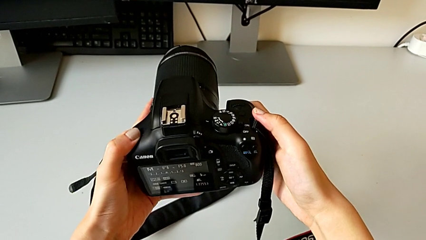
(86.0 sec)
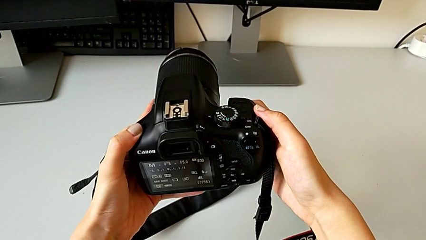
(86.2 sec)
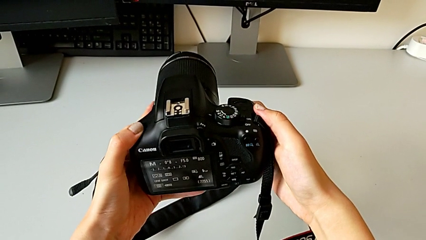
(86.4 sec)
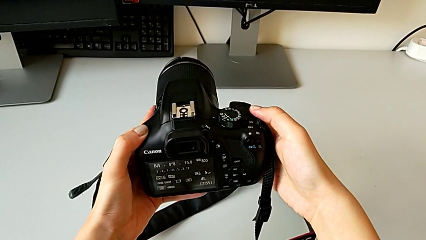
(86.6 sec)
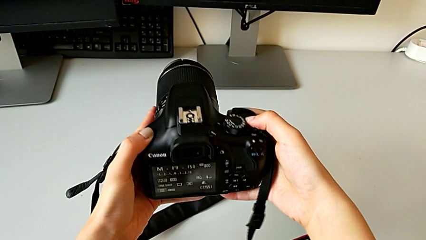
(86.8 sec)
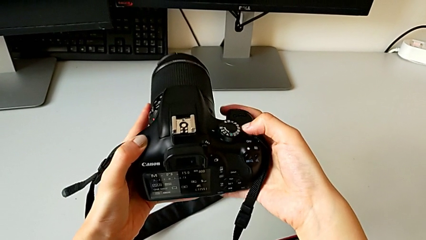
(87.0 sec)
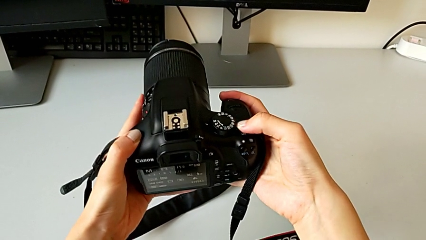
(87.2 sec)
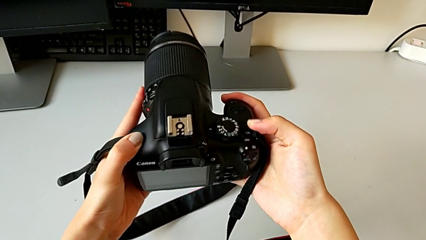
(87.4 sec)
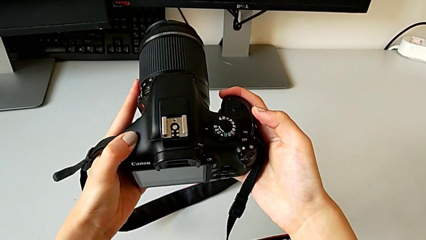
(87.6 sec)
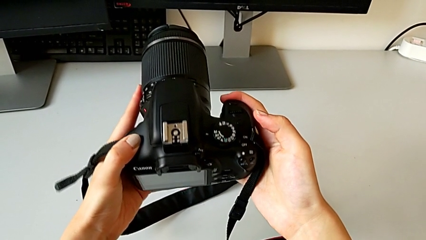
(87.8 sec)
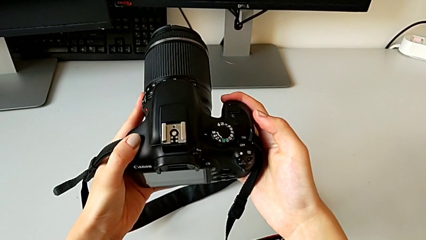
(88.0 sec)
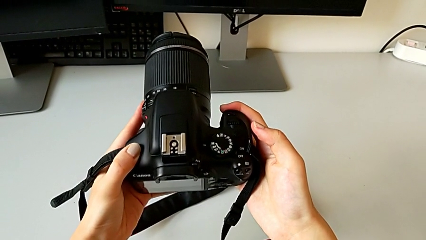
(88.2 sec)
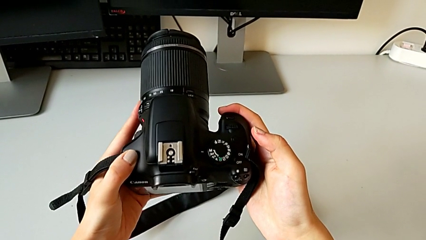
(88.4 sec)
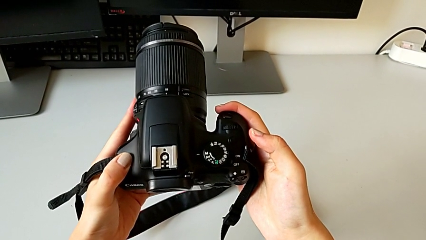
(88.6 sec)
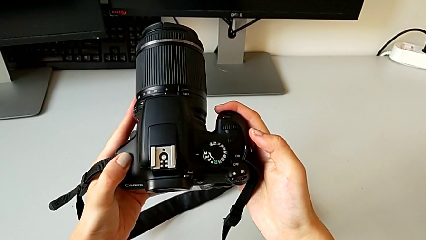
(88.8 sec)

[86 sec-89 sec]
The camera wearer turns off the DSLR. They press the button.

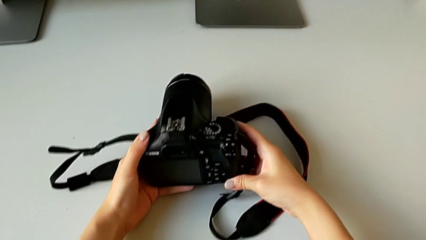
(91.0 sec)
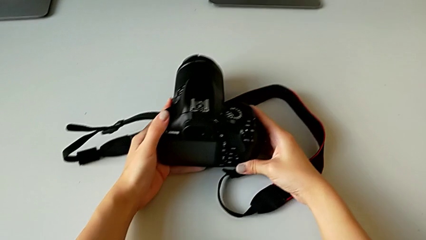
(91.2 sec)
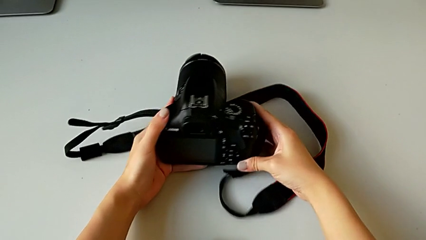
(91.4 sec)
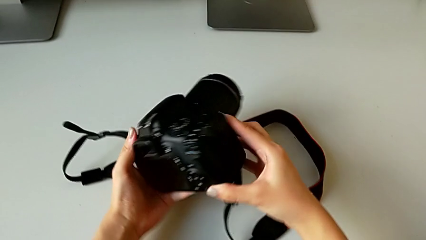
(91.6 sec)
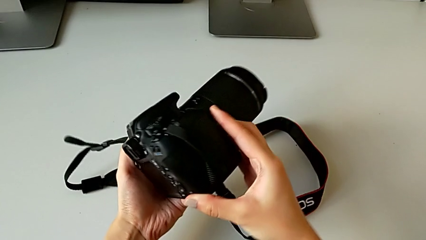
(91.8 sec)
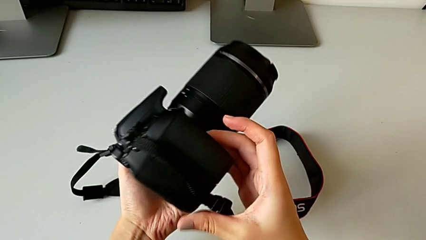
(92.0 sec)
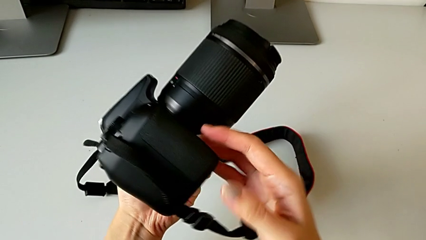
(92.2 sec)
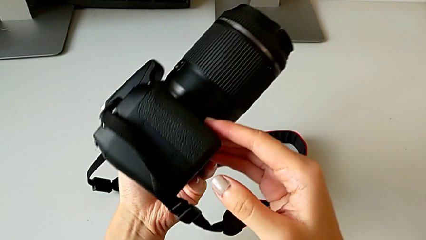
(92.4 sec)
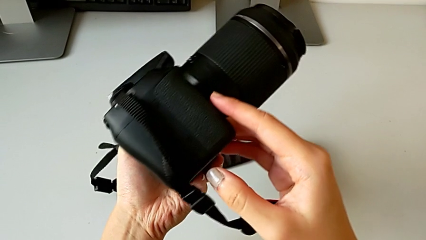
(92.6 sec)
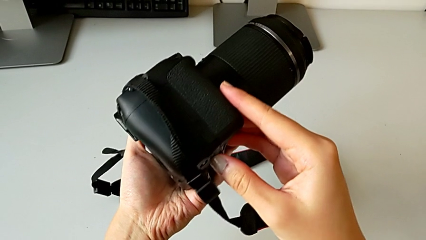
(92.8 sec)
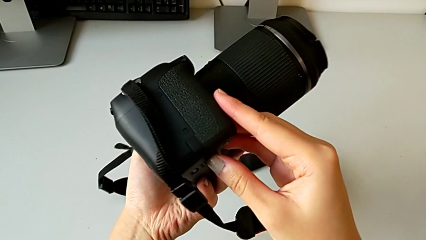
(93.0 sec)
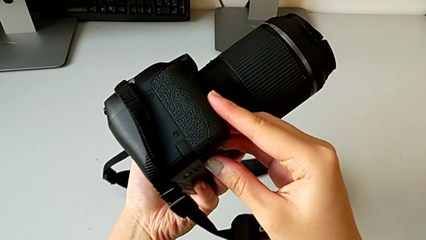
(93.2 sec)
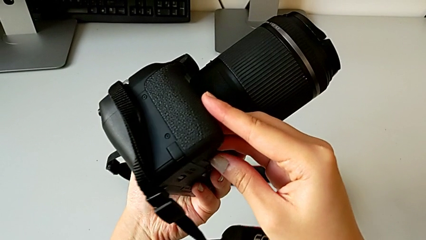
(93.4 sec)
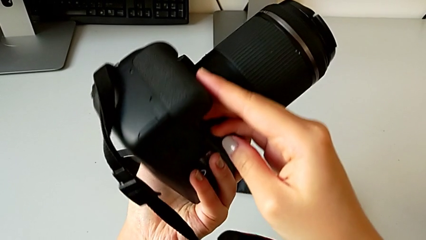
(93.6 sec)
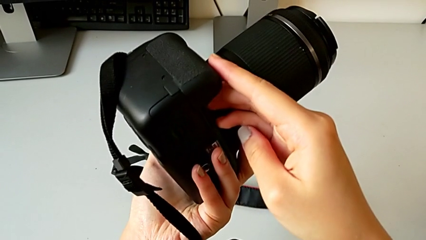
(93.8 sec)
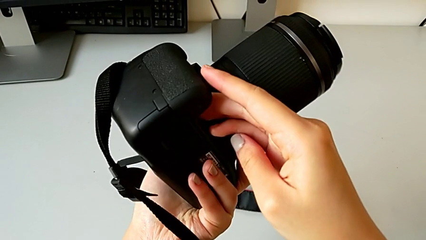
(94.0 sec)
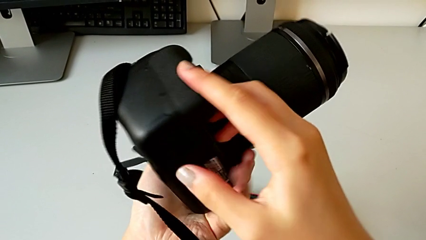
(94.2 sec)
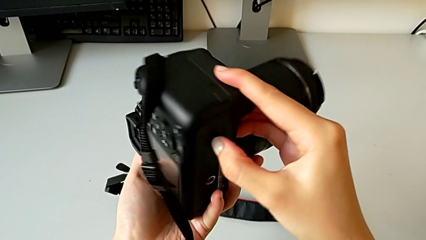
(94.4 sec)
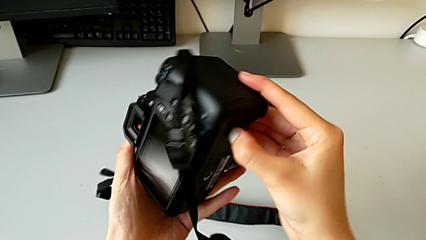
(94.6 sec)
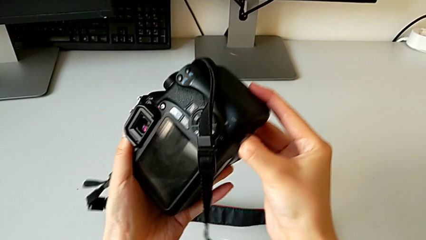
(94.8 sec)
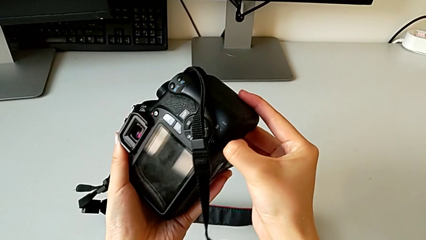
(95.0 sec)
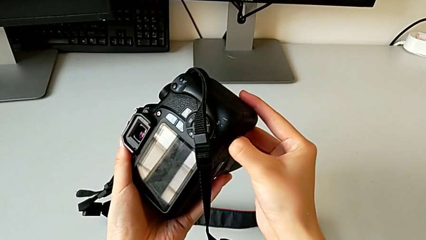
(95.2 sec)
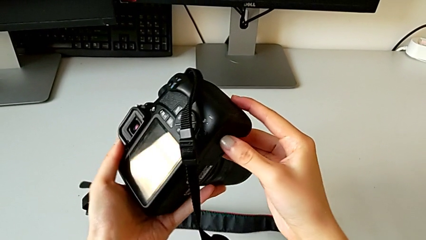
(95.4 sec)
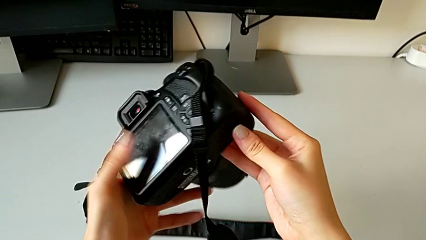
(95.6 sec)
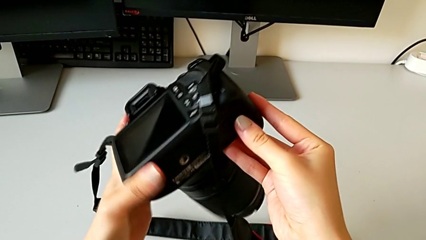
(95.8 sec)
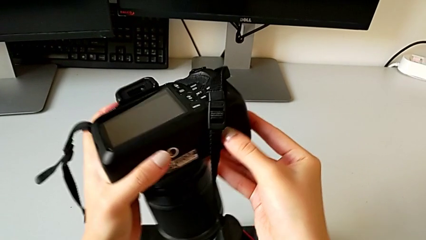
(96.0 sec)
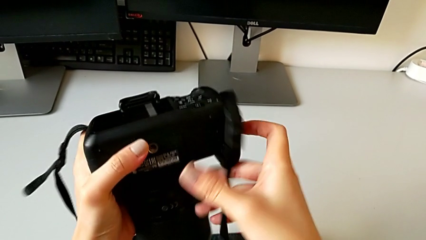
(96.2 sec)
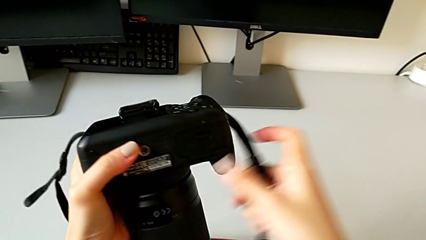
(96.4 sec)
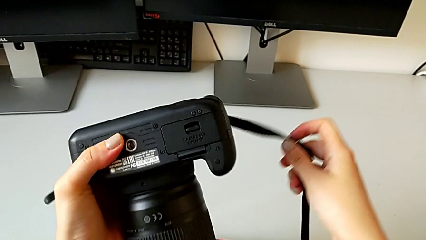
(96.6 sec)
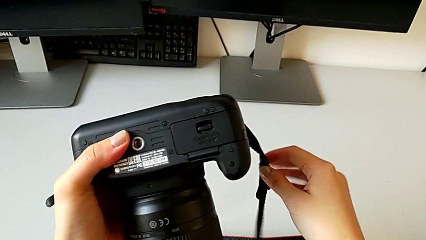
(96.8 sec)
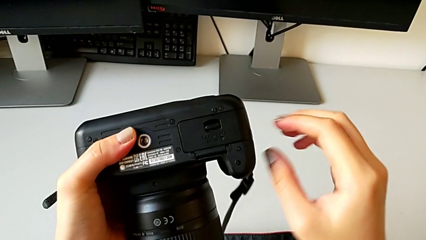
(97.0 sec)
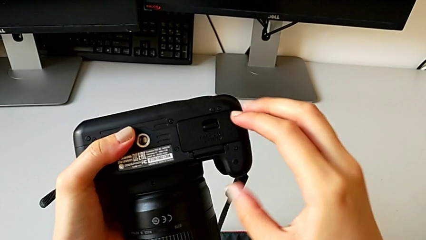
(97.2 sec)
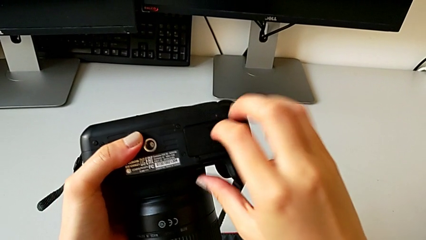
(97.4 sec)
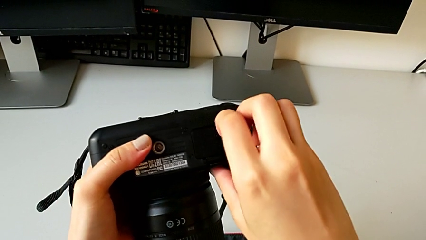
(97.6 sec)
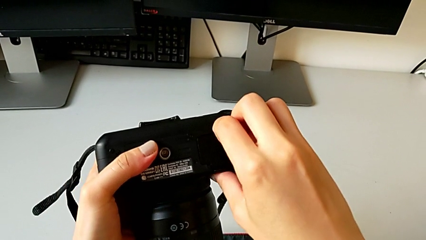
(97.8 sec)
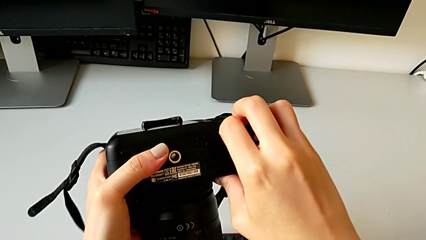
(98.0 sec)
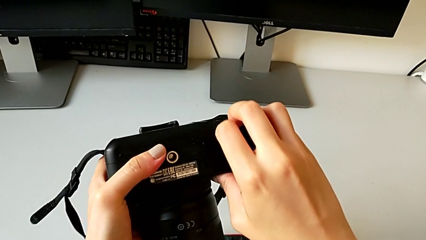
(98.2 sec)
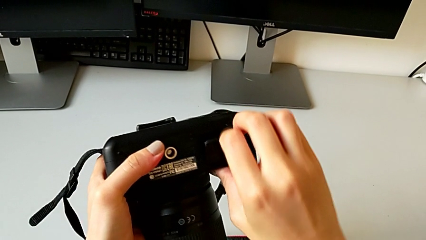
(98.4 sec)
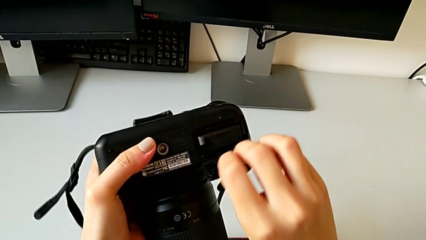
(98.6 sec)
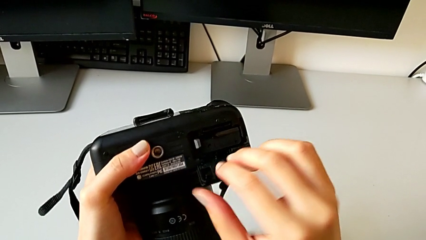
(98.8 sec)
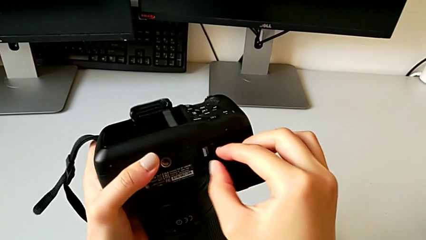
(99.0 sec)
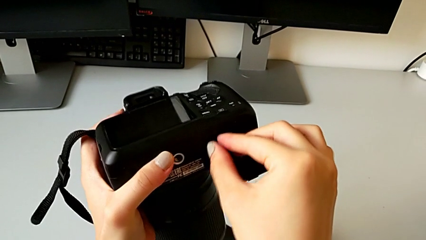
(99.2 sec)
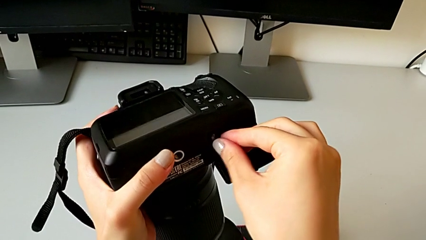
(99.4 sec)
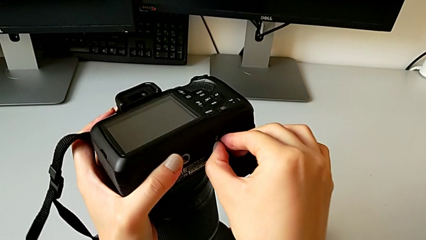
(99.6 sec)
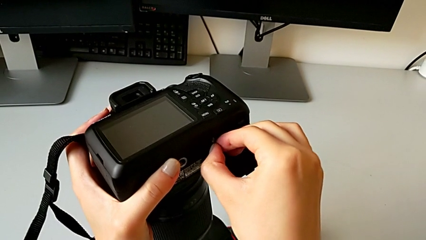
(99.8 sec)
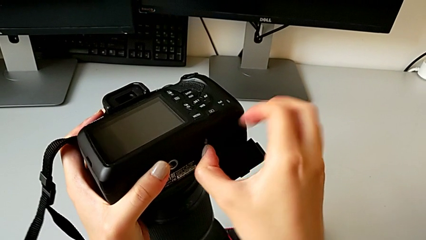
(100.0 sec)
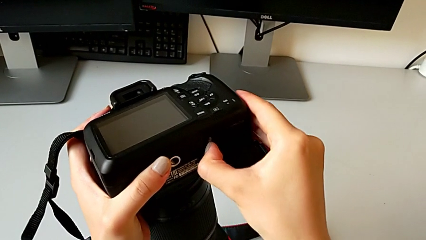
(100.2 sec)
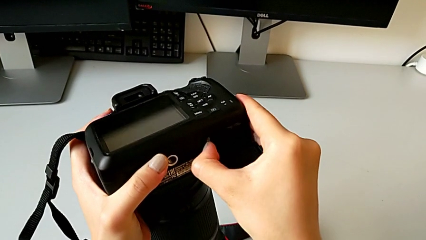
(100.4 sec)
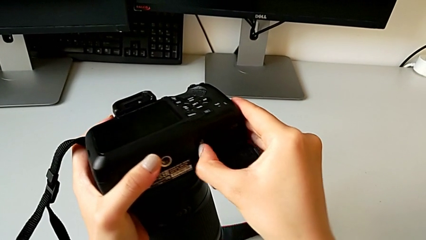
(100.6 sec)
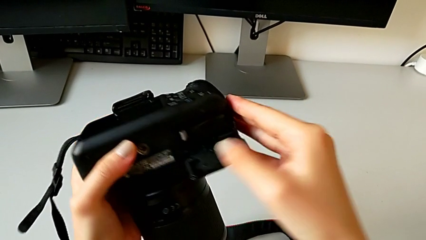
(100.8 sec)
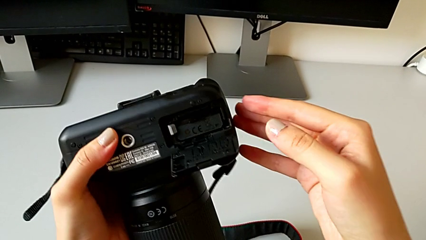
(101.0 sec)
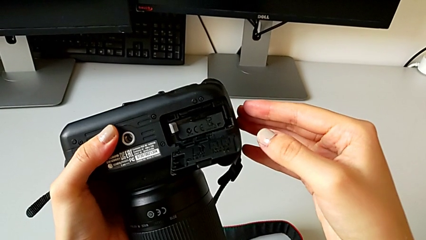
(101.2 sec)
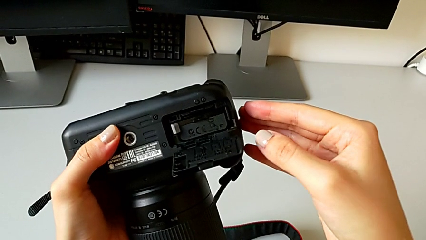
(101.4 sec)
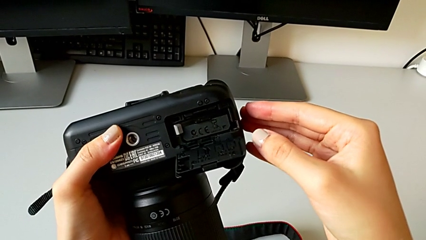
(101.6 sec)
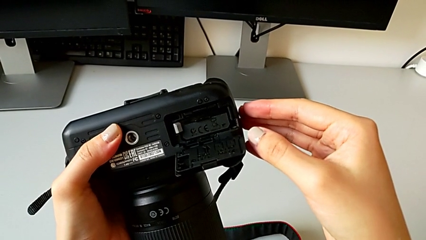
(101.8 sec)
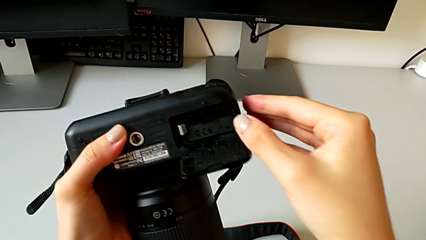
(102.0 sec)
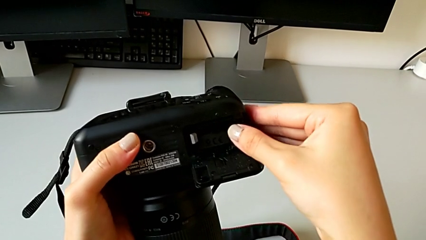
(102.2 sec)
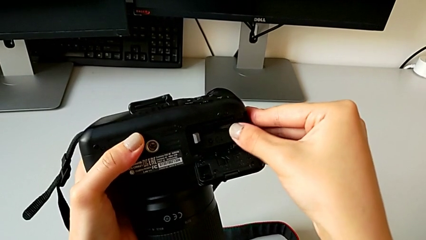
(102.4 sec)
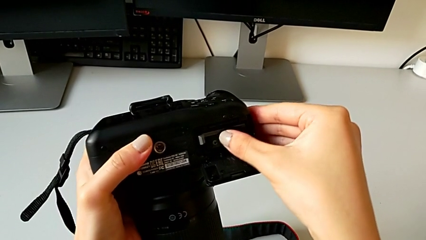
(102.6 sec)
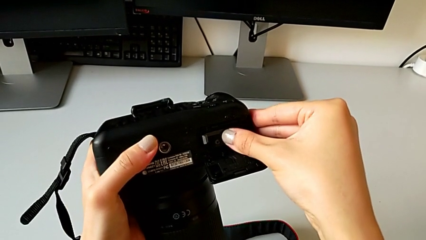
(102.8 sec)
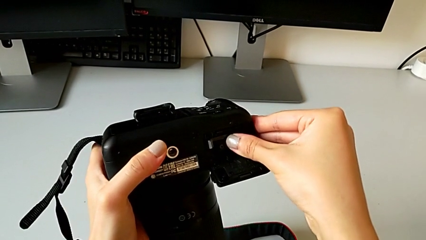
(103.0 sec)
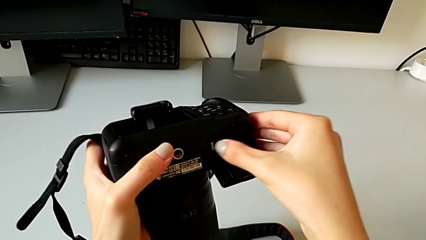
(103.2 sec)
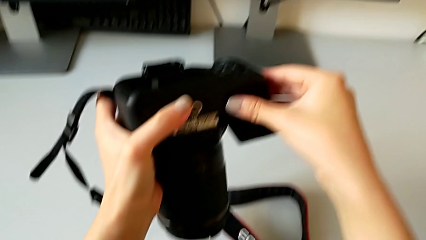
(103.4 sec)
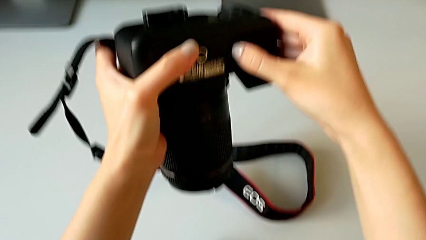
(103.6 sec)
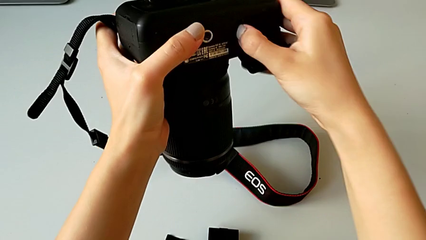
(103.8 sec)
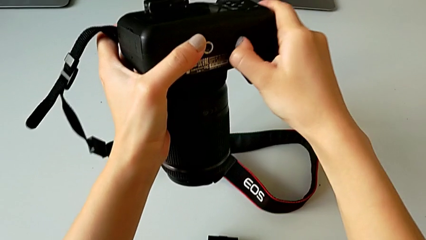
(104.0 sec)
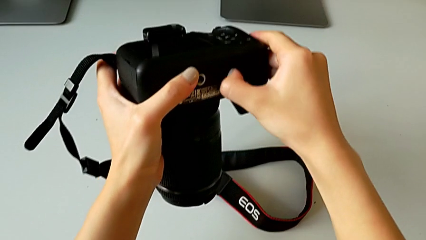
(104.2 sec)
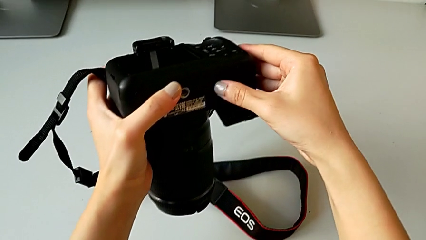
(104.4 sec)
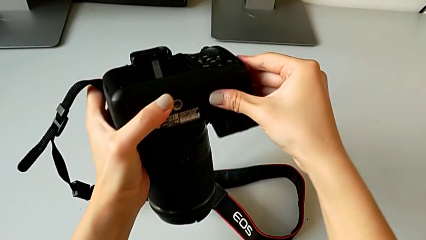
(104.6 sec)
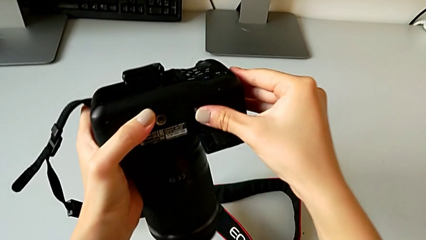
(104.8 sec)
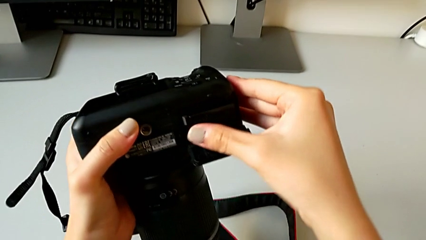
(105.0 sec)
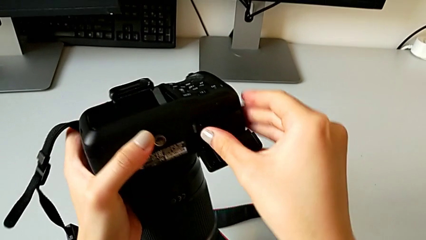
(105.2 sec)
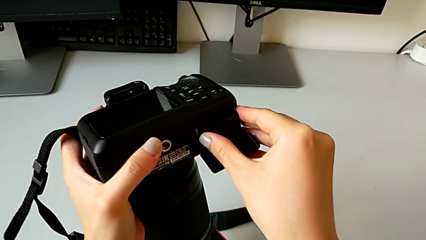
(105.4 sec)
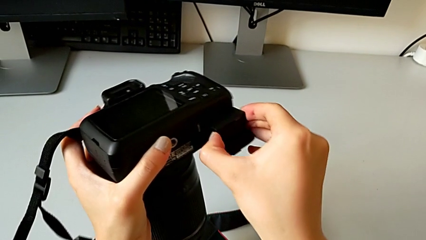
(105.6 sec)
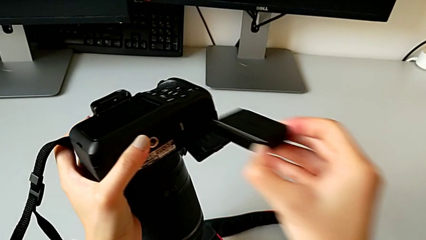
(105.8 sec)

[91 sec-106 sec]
The camera wearer is exchanging the battery of the DSLR. They inspect the DSLR, wrongly pull the battery door, open it, wrongly touch the battery, pull it and pull the battery lock.
